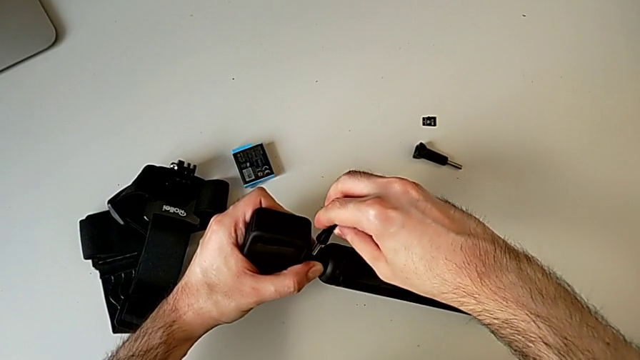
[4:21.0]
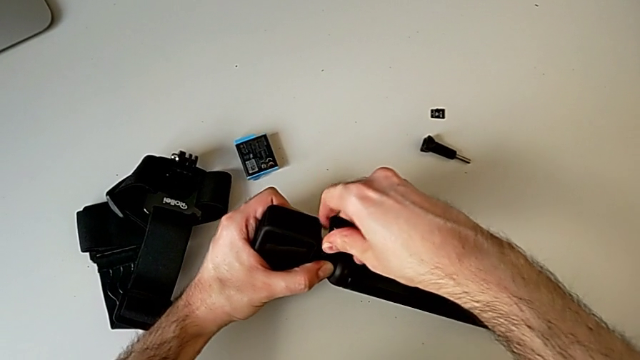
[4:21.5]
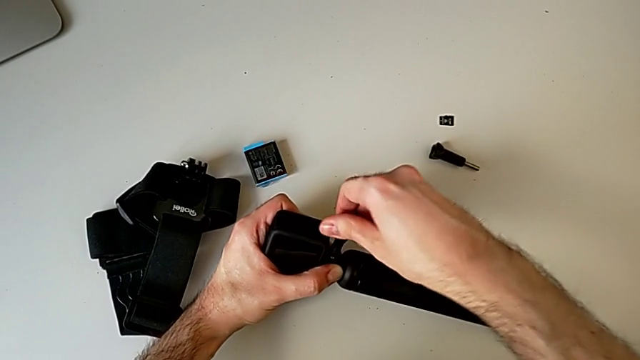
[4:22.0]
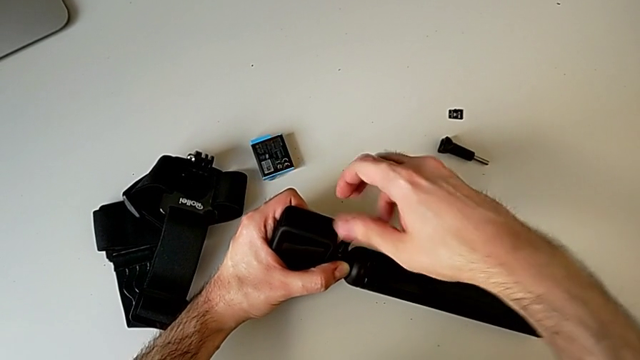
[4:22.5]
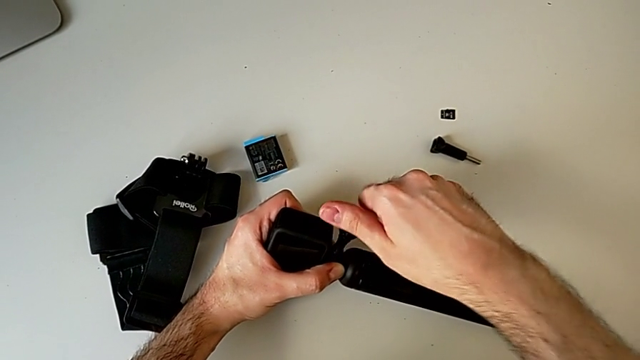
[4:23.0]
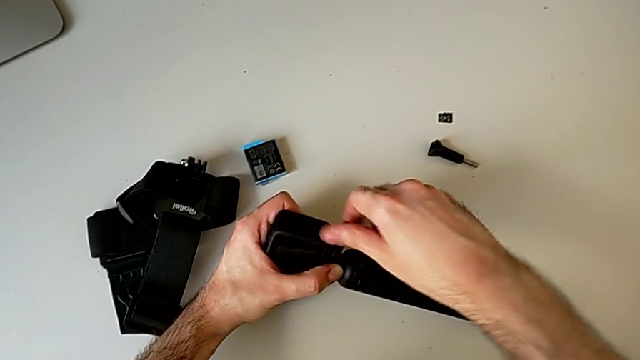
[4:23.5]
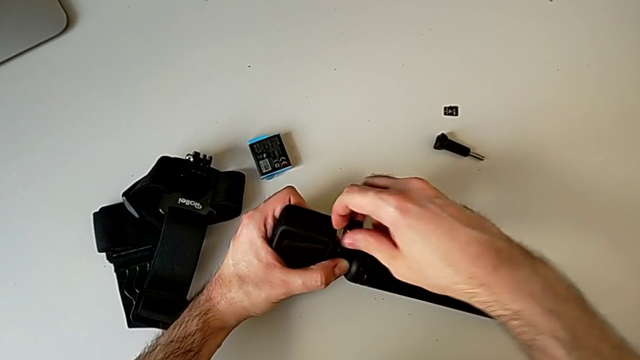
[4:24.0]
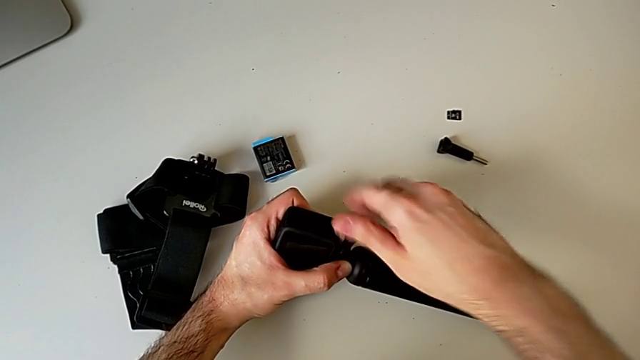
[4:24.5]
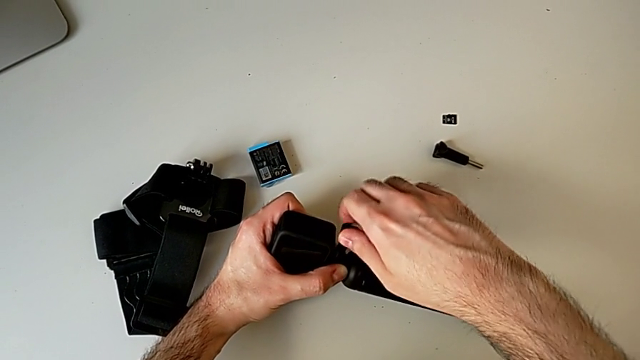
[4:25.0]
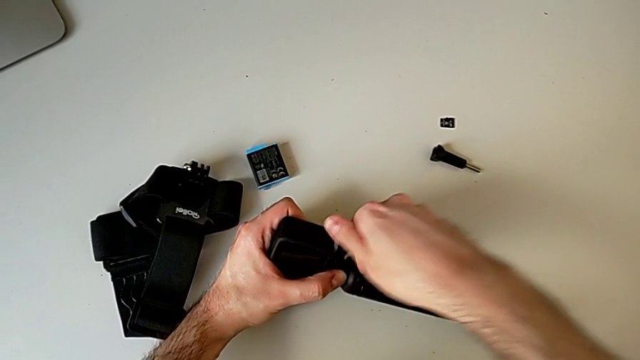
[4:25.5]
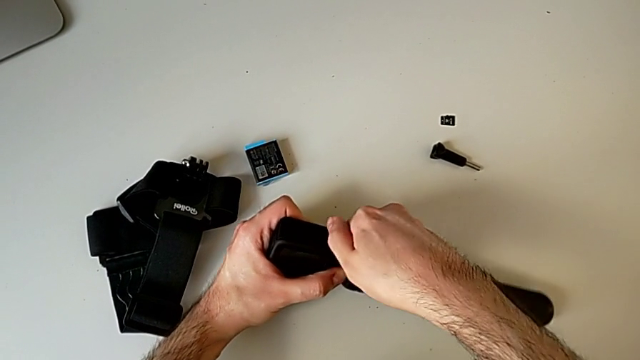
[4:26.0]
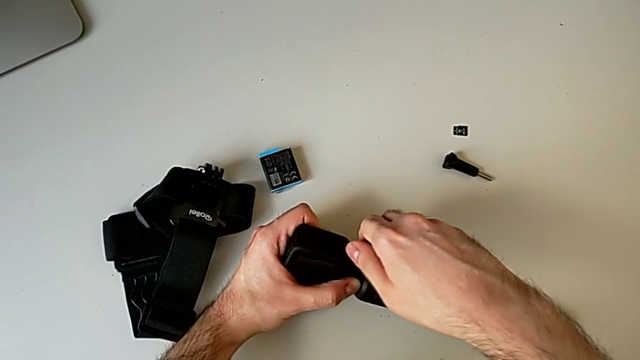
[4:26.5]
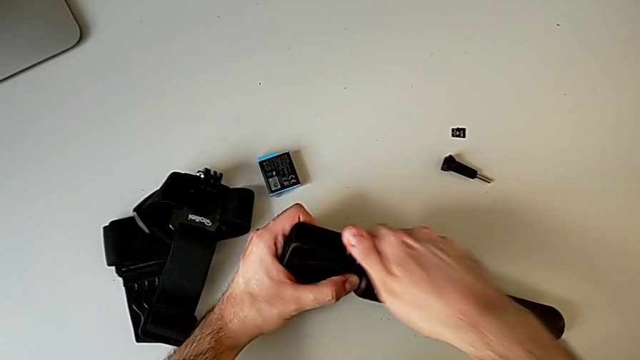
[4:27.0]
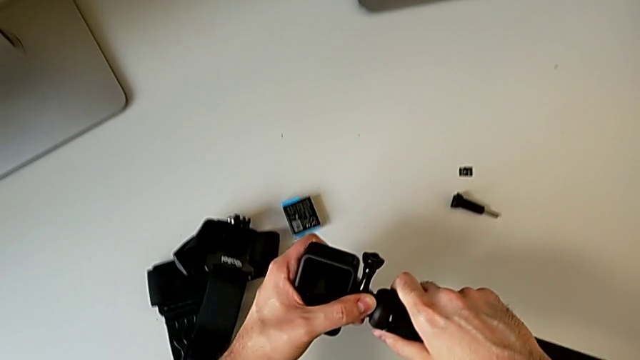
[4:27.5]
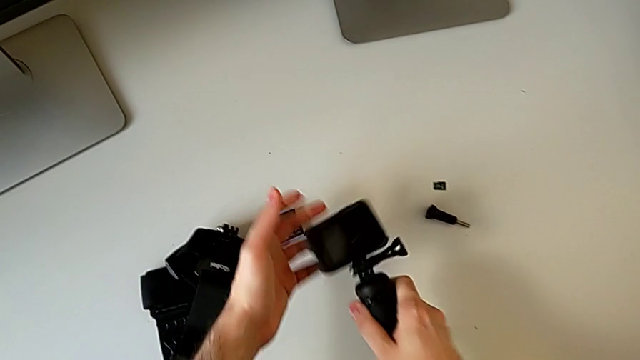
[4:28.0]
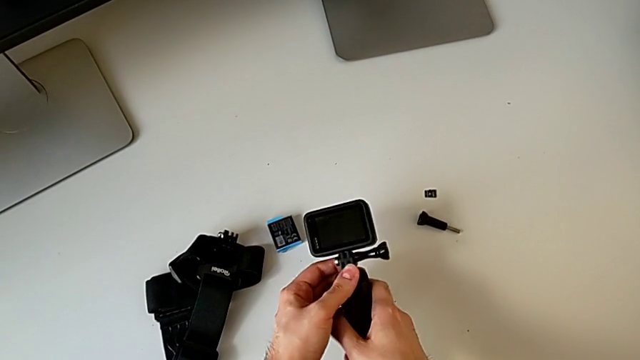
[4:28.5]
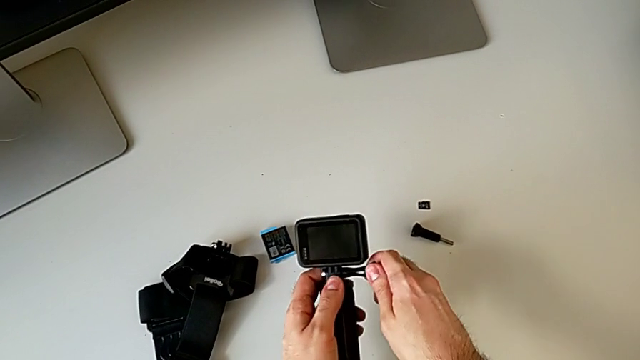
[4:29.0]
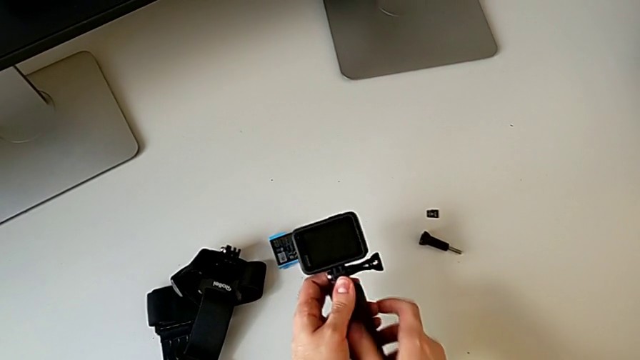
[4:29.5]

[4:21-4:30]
The camera wearer is assembling the GoPro to the handheld grip. They keep assembling the black GoPro and inspect it.

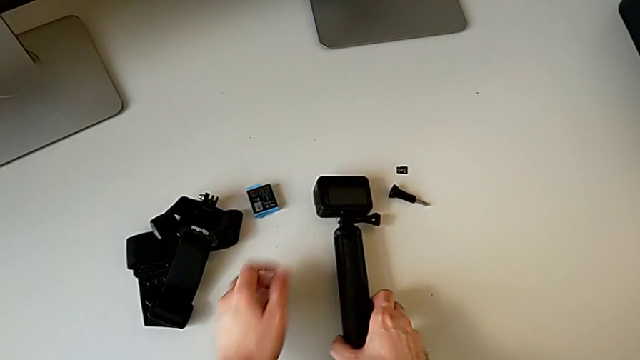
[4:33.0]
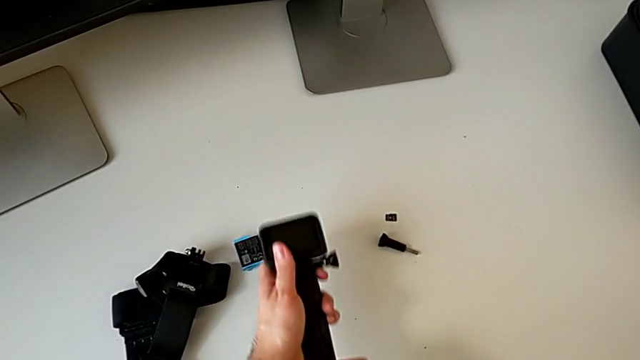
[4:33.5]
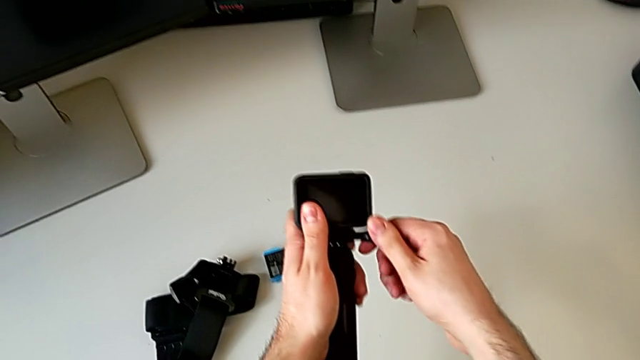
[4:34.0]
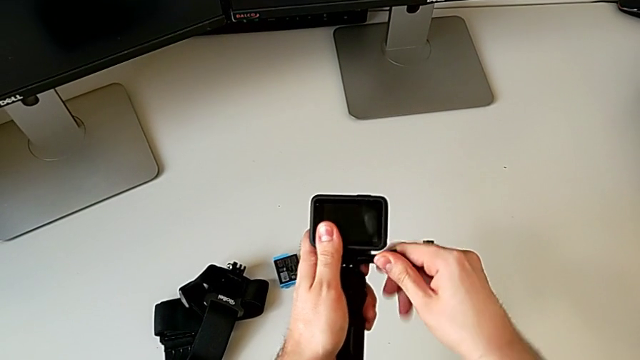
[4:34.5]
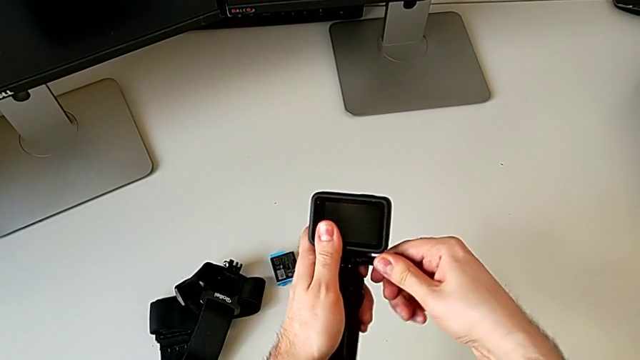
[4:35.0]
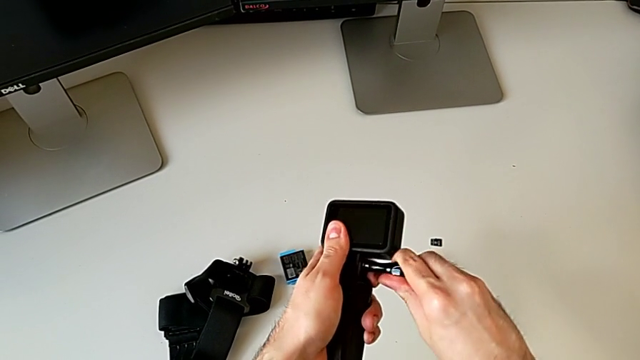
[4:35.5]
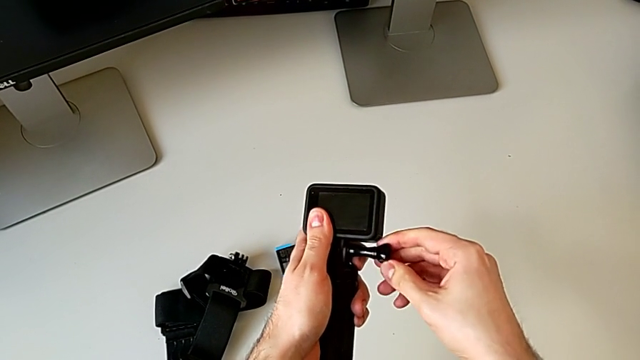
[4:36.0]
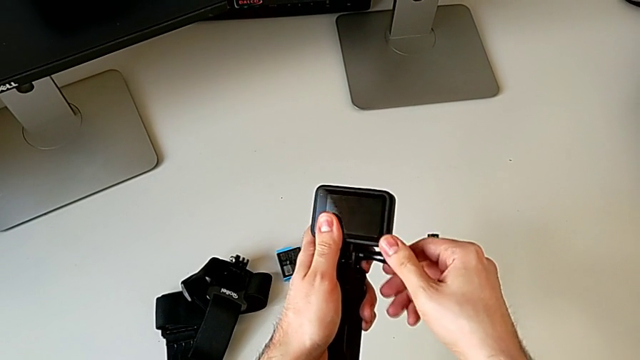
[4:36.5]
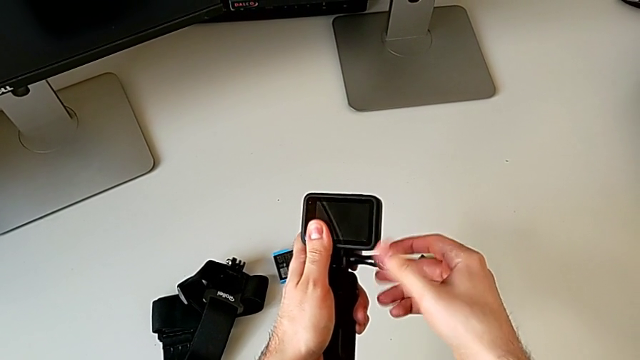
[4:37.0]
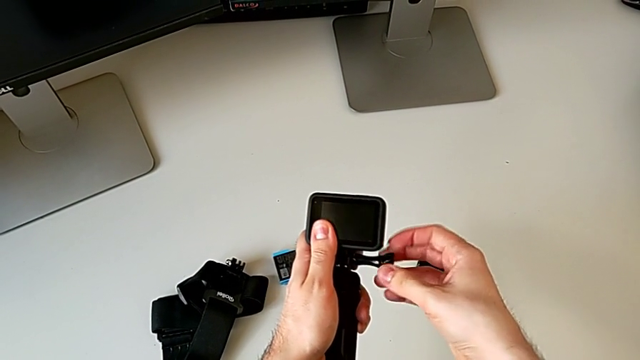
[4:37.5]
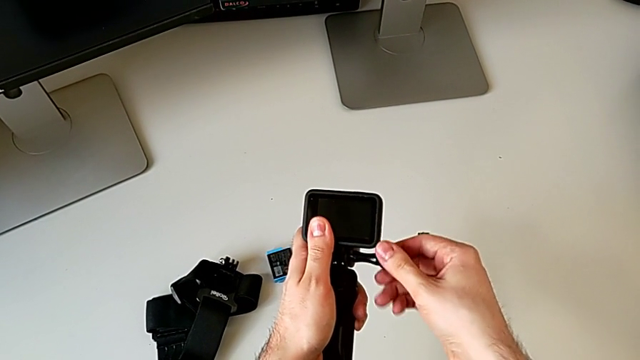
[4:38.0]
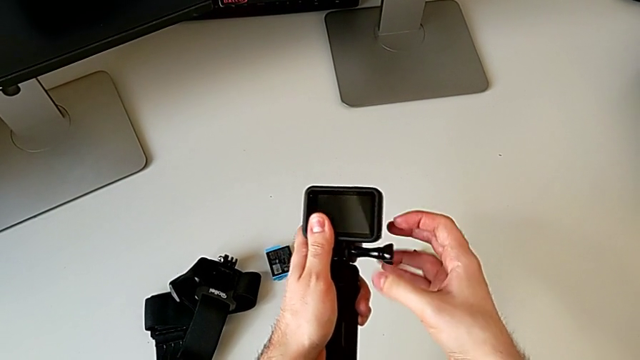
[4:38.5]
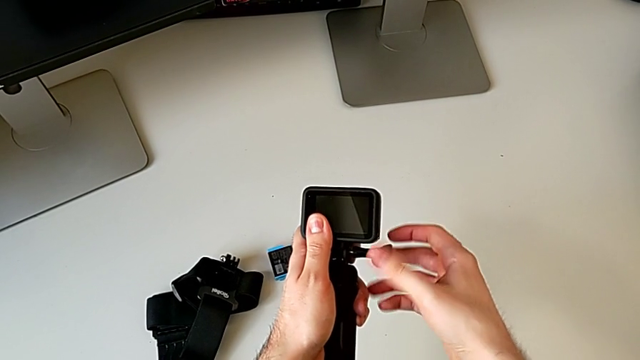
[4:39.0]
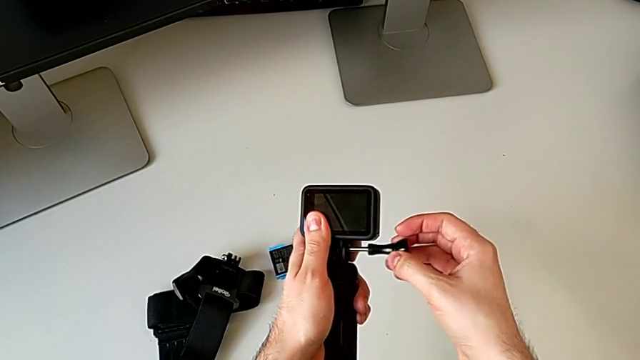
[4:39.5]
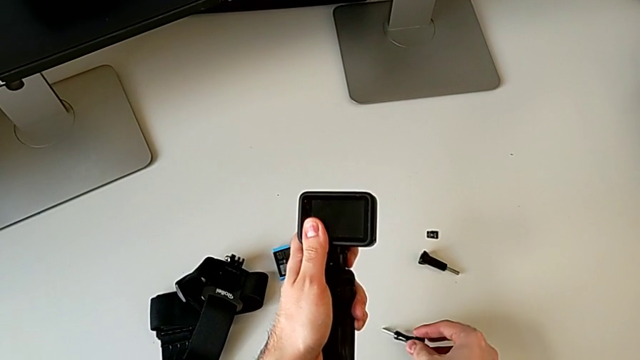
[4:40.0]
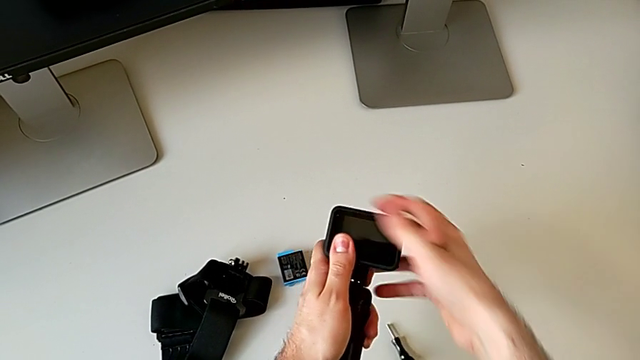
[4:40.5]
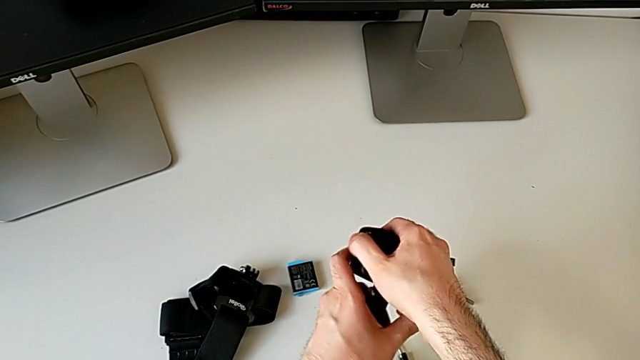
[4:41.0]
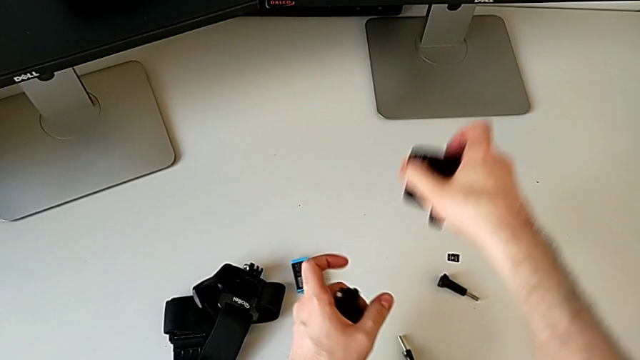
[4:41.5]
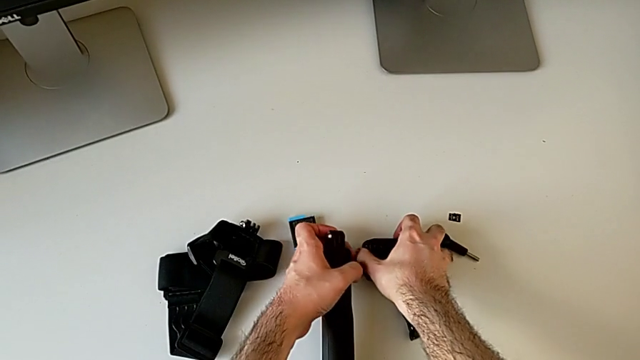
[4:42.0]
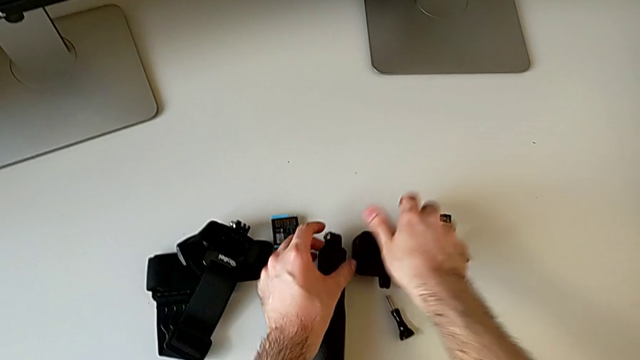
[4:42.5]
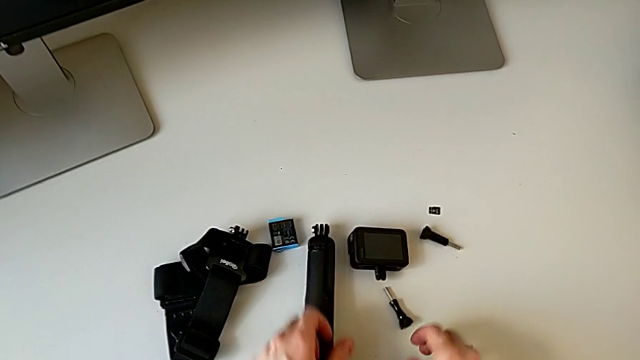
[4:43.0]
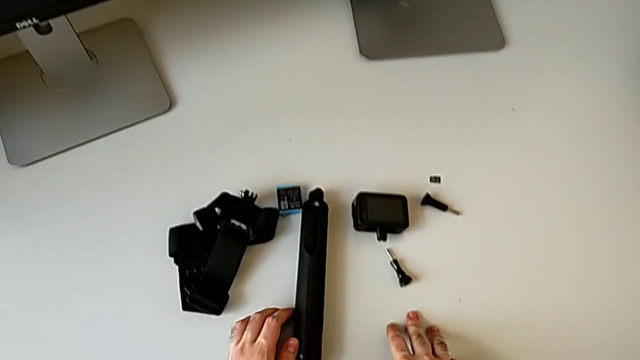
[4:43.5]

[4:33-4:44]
The camera wearer detaches the GoPro from the handheld grip. They unscrew the black handheld grip and withdraw the black GoPro.

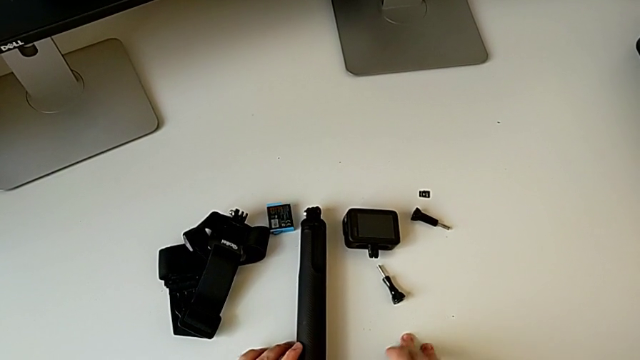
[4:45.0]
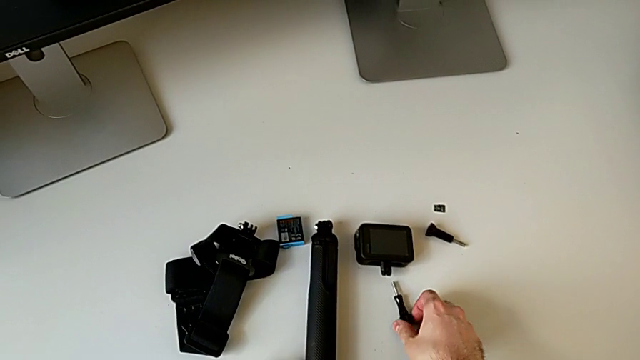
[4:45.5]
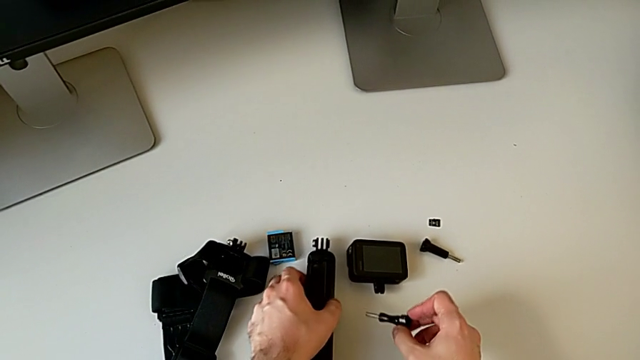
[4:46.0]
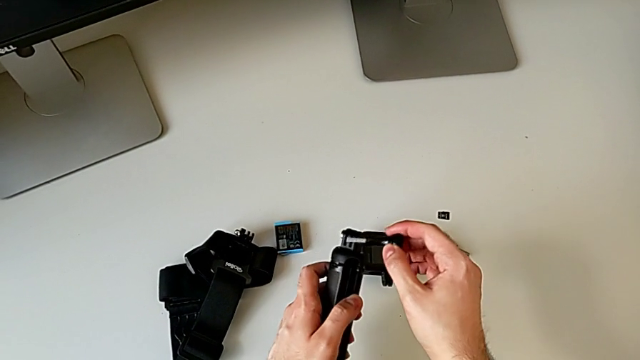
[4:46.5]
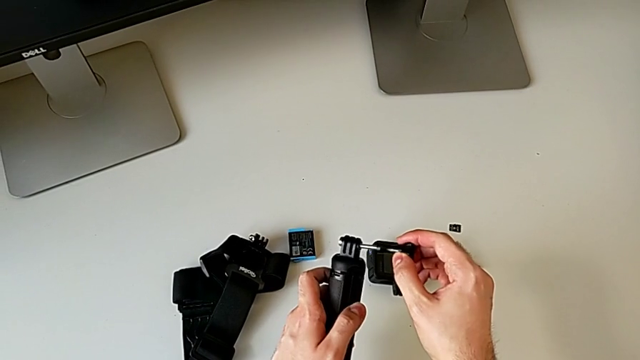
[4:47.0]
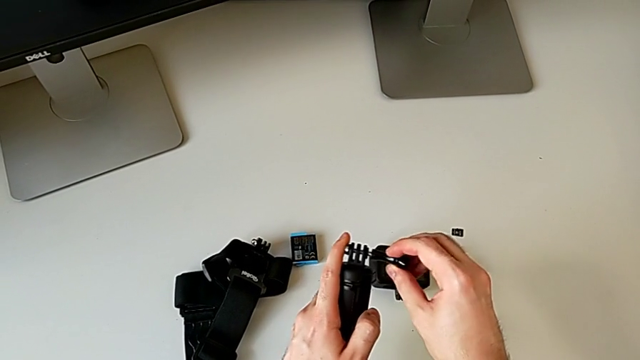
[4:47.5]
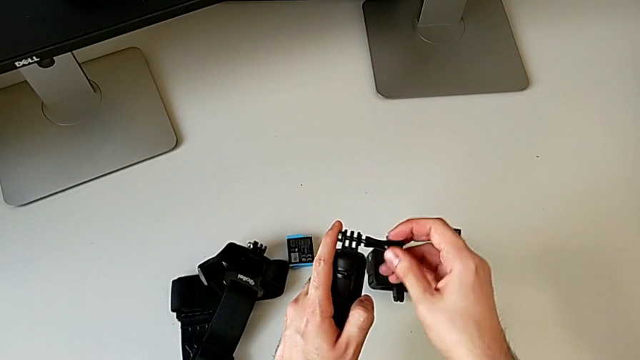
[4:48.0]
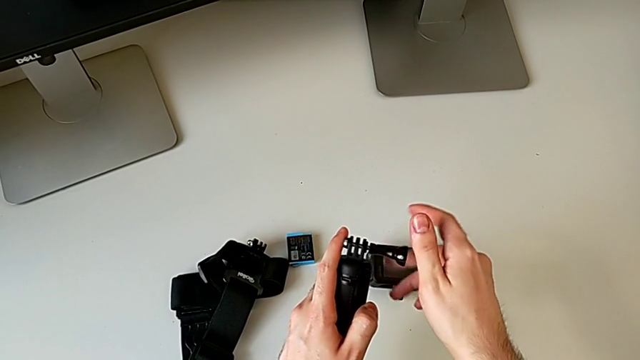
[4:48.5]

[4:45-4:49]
The camera wearer is assembling the handheld grip and the leg mount of the GoPro. They begin to assemble the black handheld grip.
